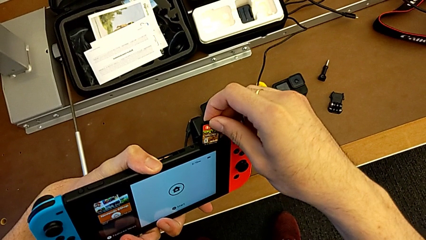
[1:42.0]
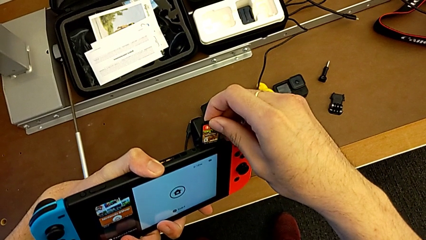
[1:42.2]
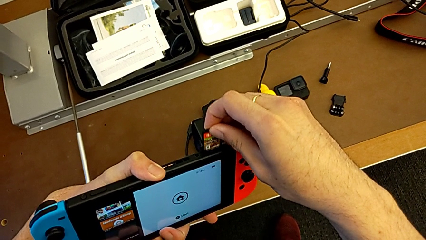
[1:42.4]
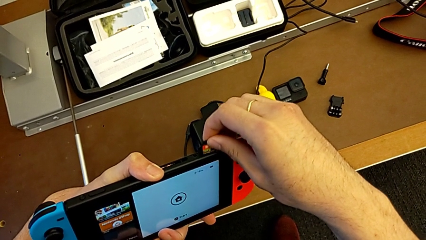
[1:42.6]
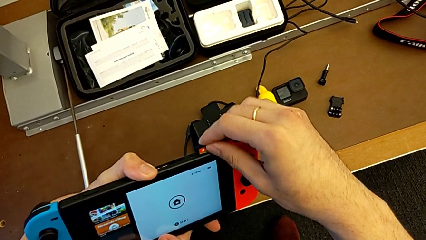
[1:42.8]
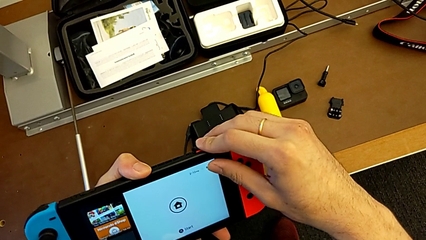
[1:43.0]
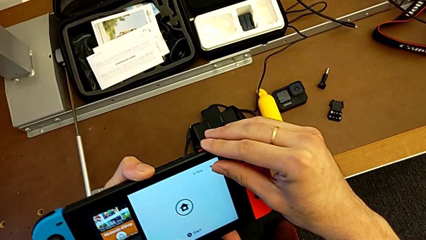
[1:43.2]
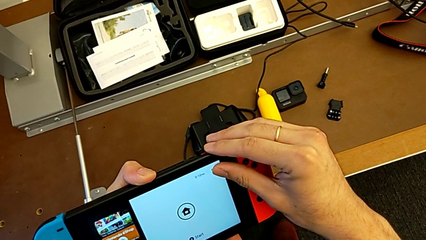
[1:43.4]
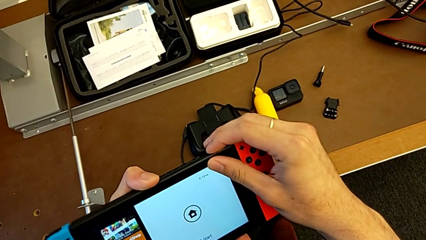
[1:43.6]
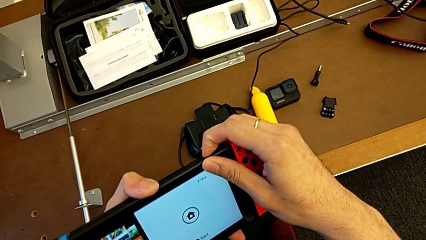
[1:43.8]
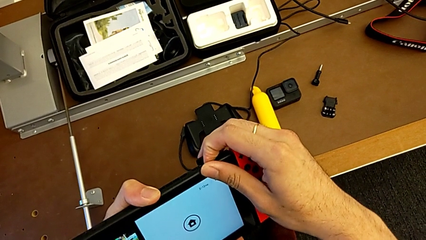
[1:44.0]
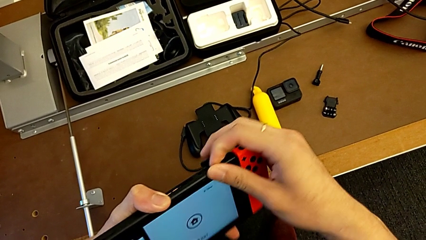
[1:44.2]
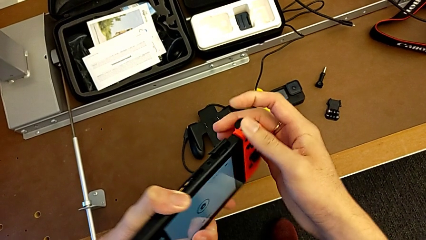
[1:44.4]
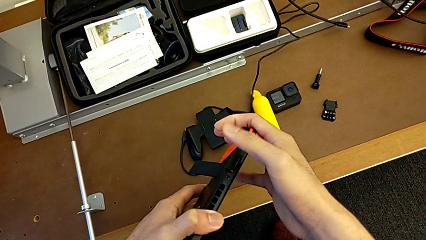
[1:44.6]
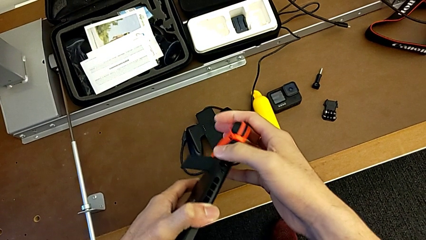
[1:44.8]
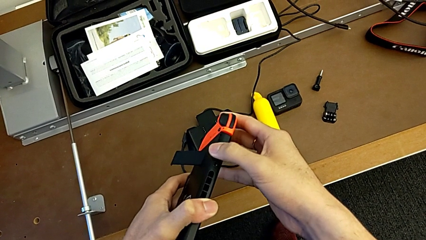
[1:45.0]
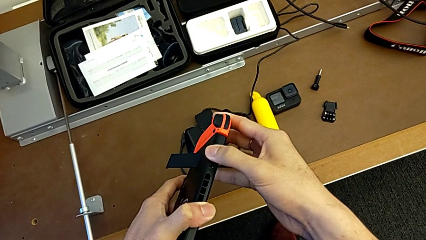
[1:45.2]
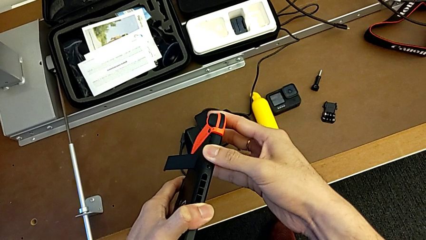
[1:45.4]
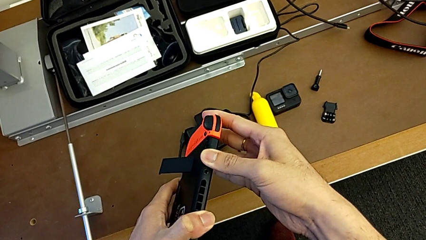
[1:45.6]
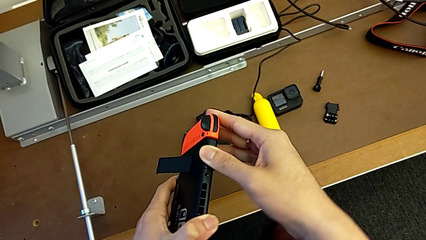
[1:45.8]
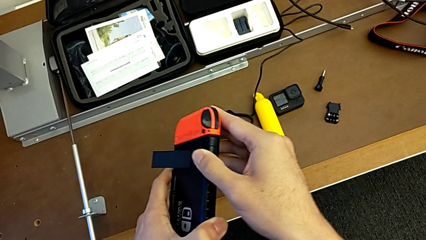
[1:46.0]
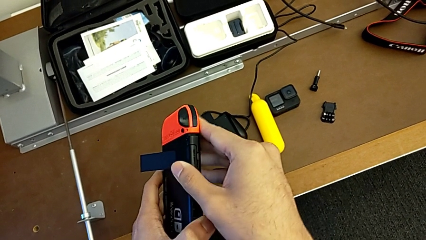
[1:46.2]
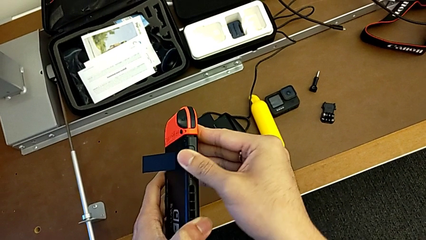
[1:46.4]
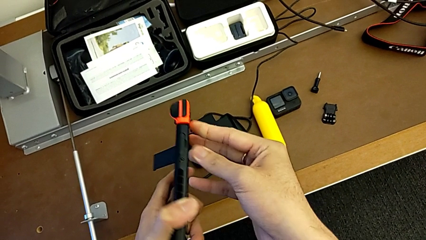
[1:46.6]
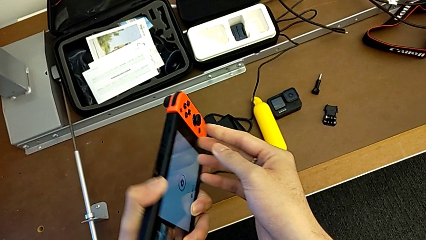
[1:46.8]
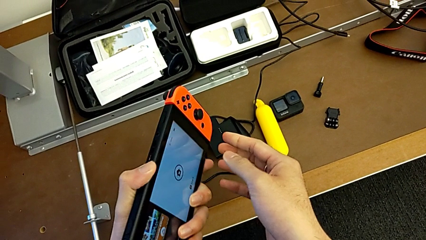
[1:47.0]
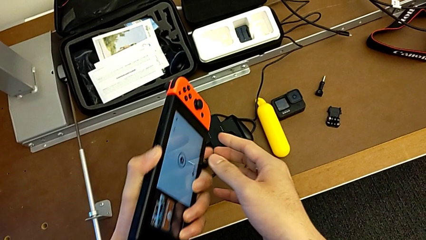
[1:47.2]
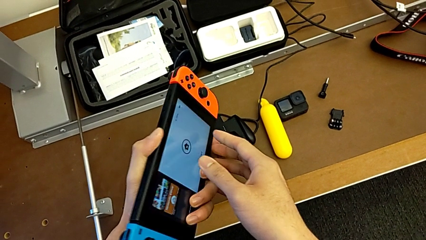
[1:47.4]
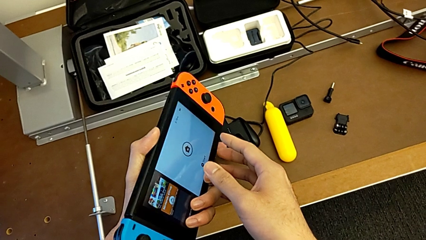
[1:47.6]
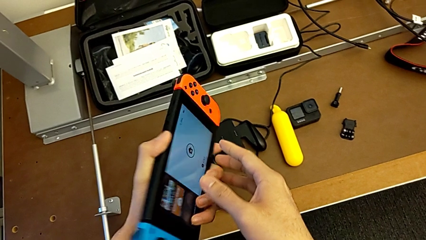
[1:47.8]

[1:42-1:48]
The camera wearer is changing a game card for the Nintendo Switch. They insert the game card and close the lid.

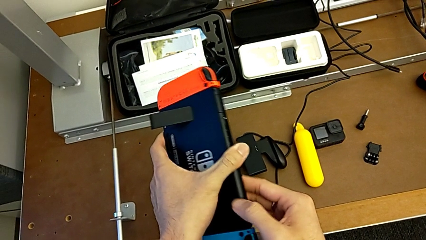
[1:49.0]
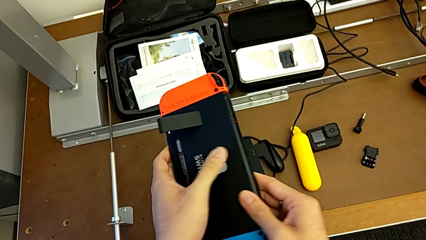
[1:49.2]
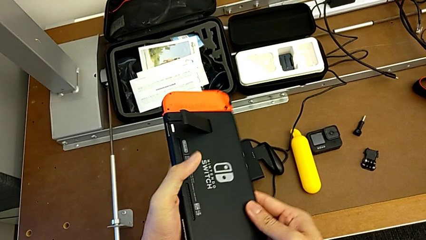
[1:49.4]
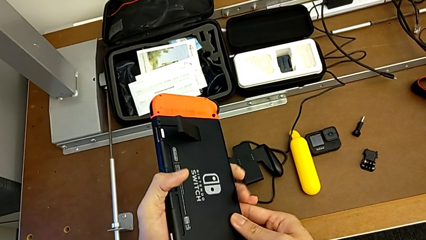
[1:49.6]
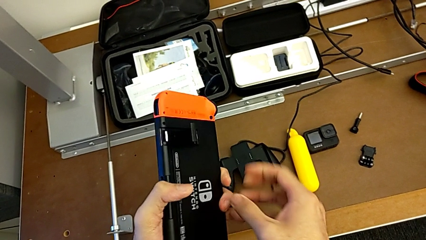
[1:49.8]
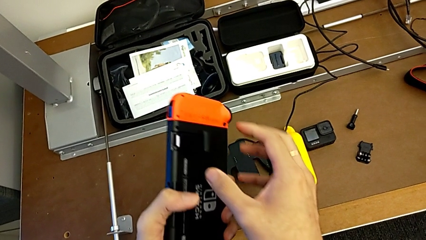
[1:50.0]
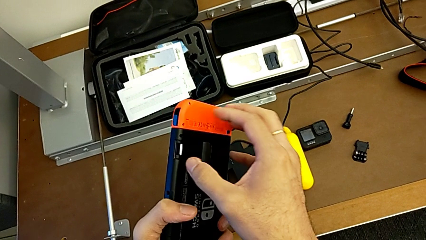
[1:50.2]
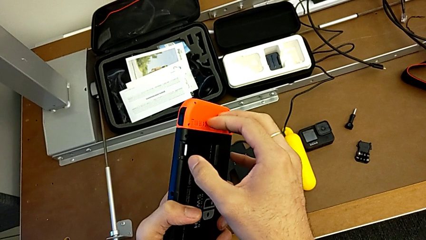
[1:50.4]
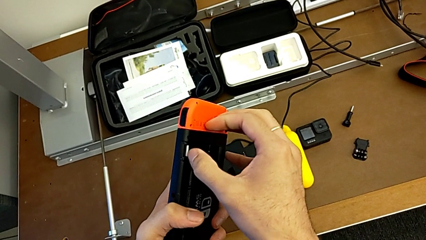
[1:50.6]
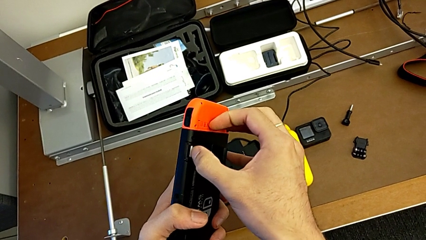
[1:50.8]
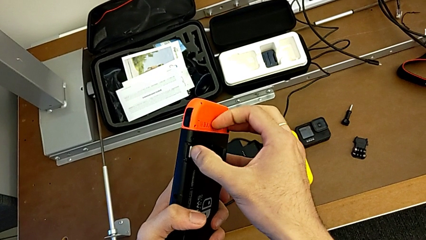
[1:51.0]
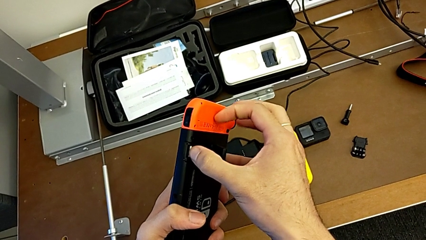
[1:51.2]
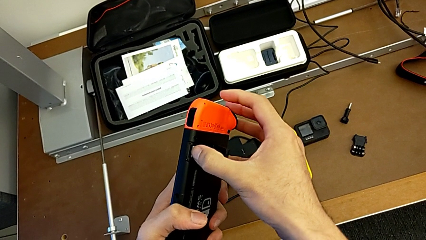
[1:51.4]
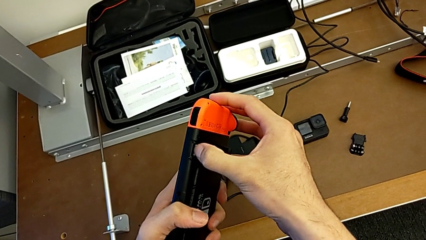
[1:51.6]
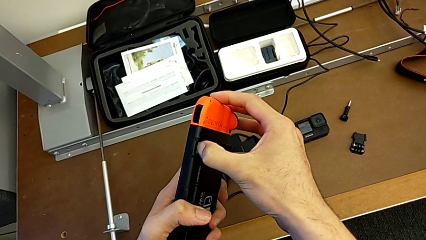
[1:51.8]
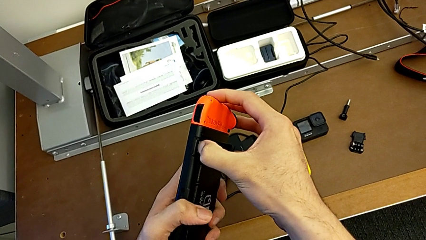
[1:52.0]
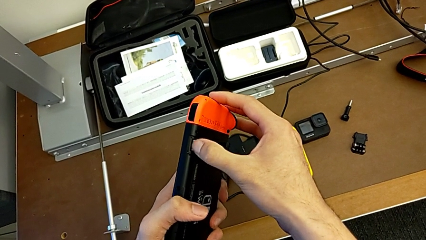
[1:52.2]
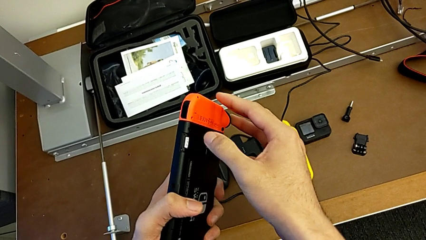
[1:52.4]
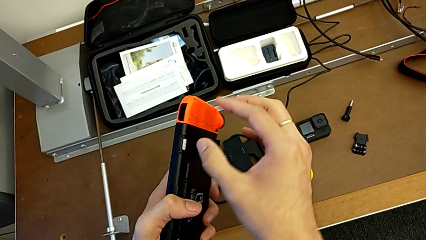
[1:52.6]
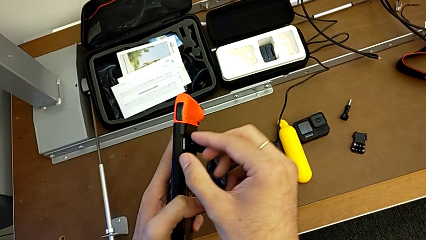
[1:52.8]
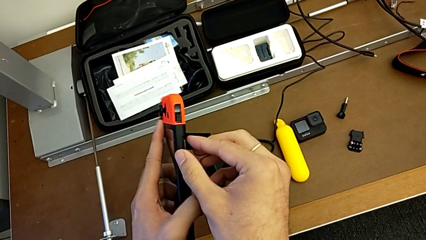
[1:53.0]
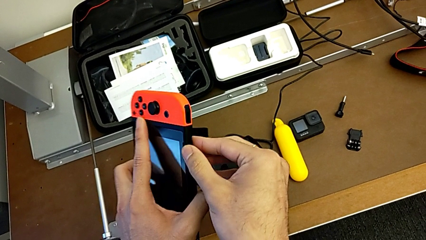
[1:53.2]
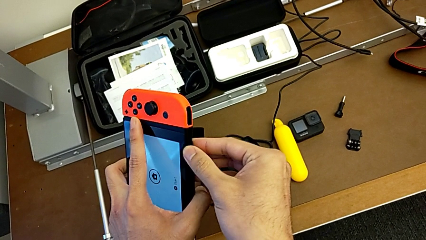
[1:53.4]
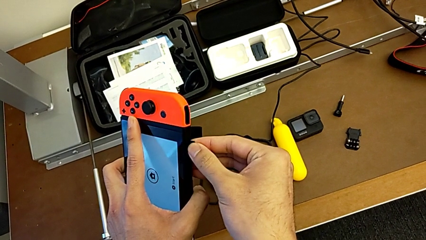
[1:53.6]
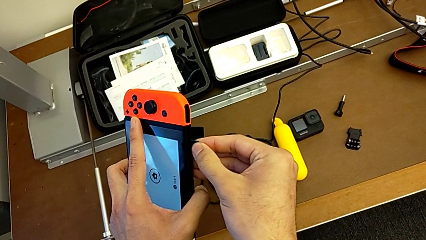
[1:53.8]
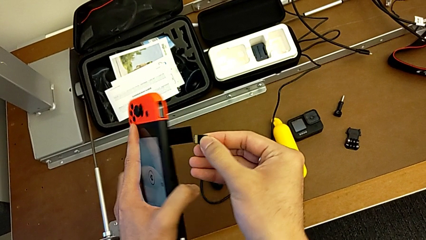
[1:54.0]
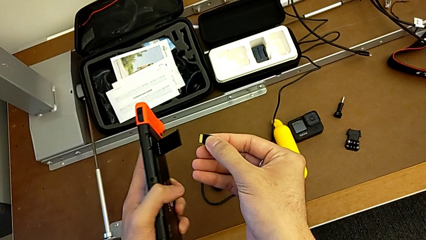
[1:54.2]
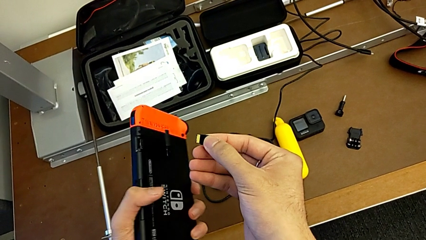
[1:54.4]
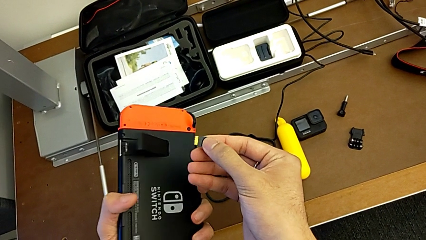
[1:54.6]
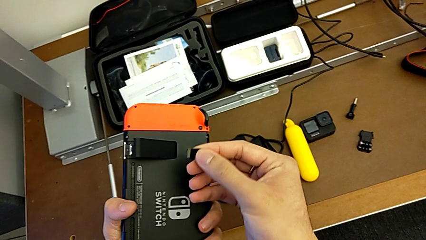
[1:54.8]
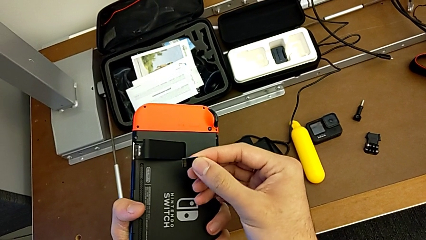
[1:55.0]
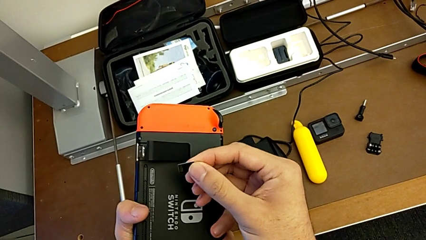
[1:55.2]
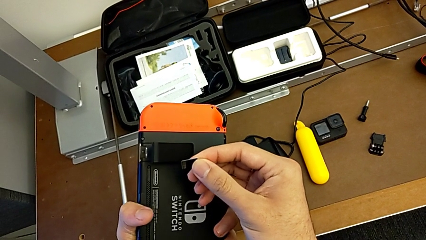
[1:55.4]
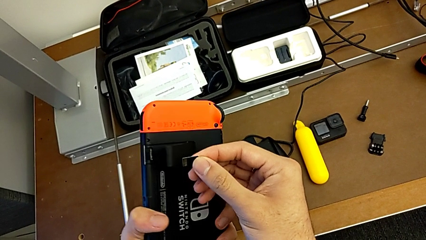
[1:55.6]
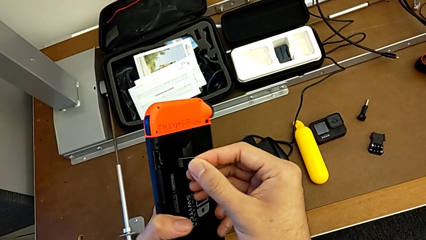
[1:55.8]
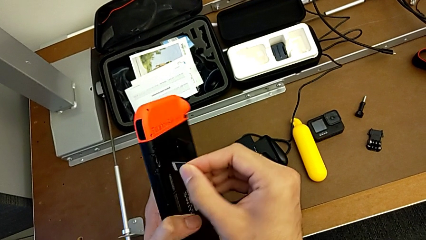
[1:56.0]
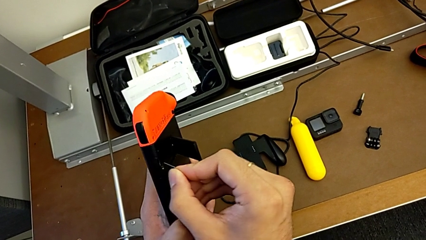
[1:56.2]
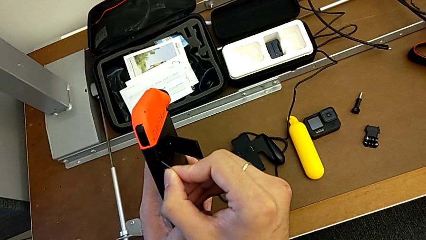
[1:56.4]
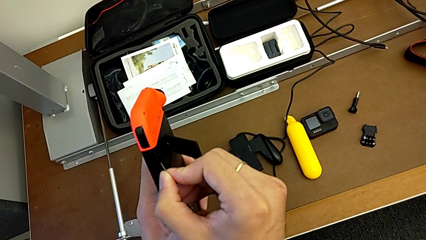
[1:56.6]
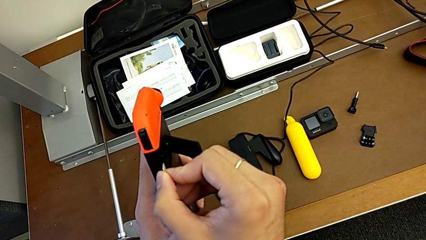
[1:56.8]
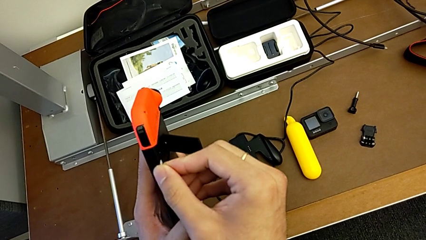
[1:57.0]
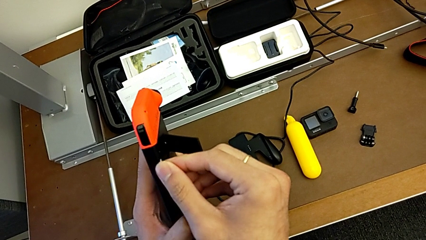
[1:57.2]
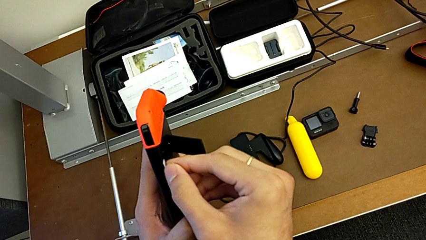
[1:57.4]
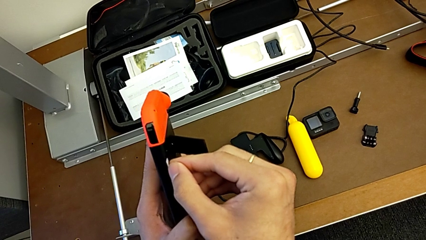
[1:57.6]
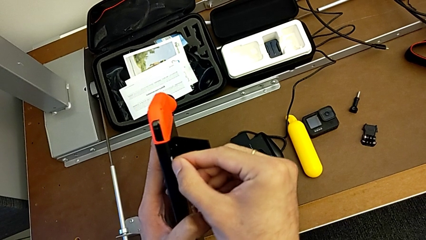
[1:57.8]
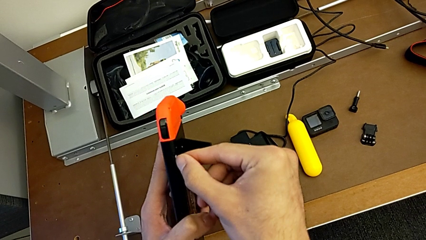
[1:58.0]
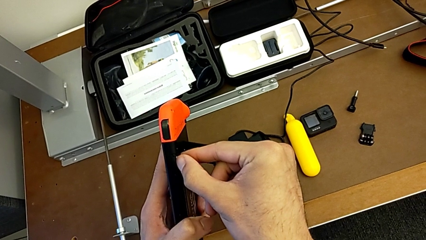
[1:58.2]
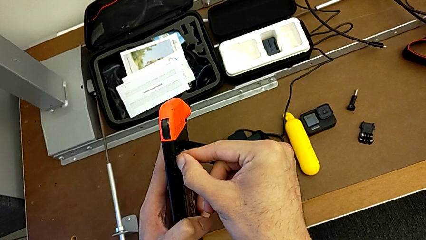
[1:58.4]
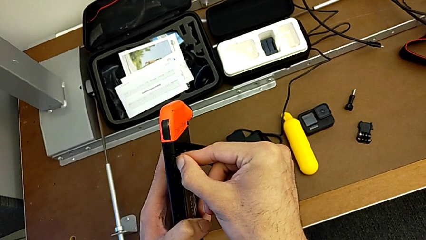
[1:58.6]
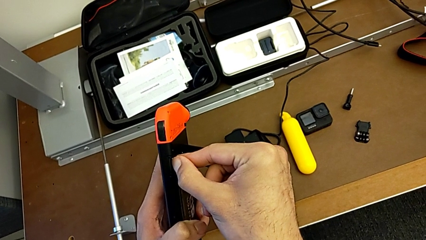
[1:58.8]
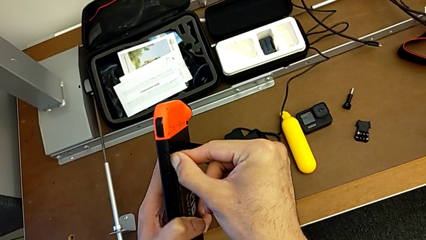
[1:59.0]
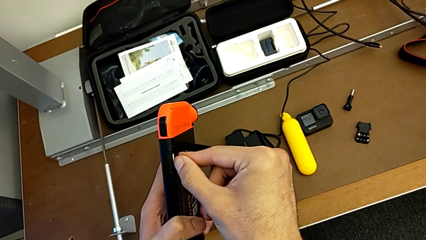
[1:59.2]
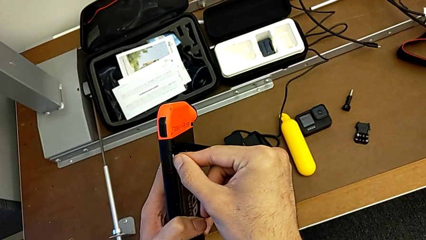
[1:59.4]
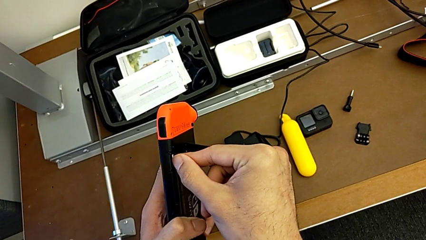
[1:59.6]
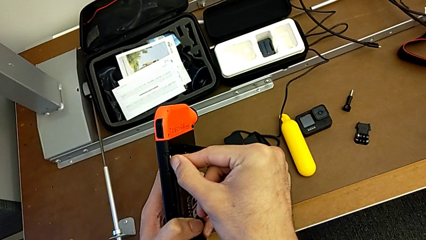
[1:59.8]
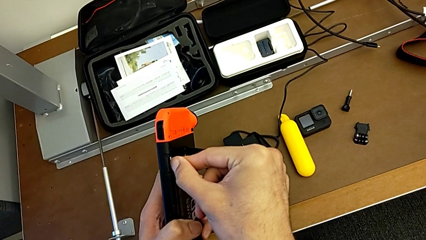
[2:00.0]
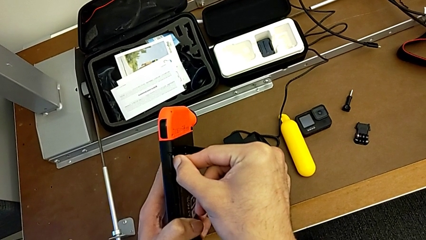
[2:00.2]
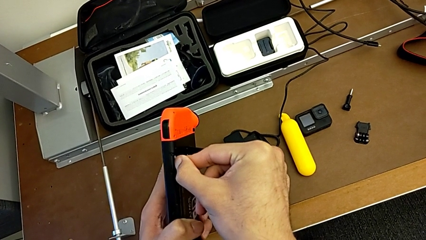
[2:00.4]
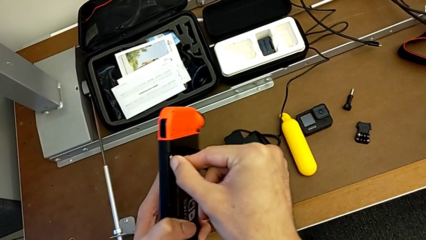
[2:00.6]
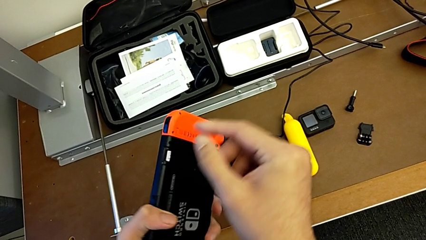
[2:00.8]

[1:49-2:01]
The camera wearer is changing the SD card in the Nintendo Switch. They rotate the Nintendo Switch, open the lid, press the SD card, withdraw the SD card and insert the SD card.
